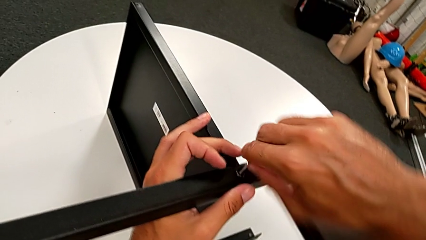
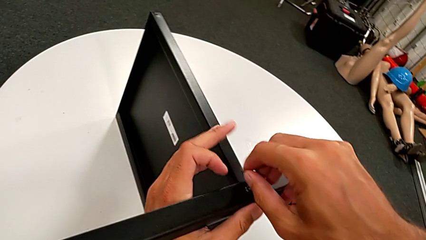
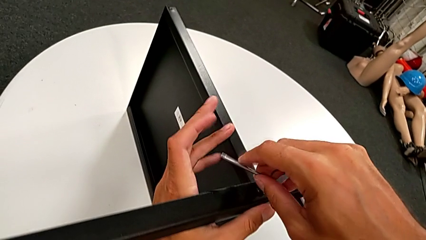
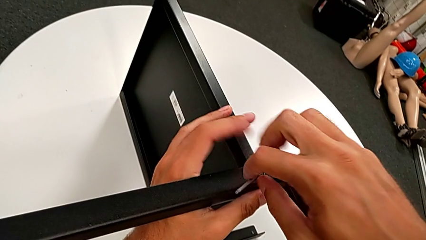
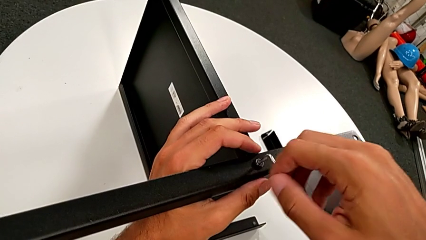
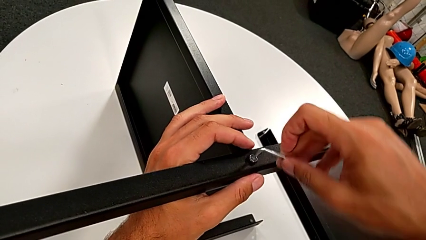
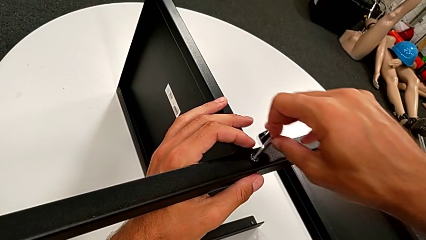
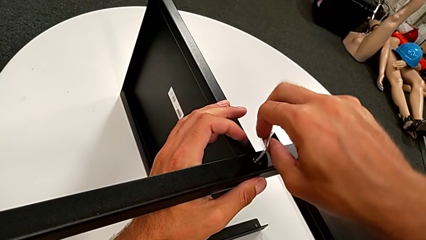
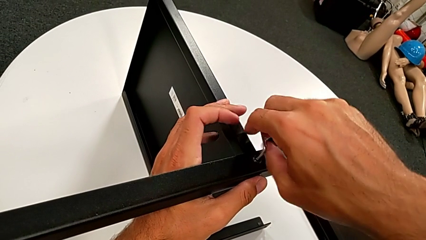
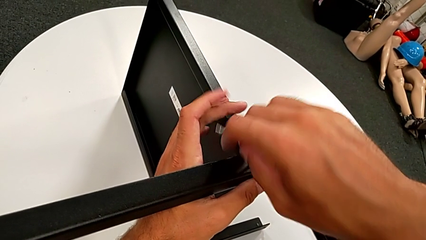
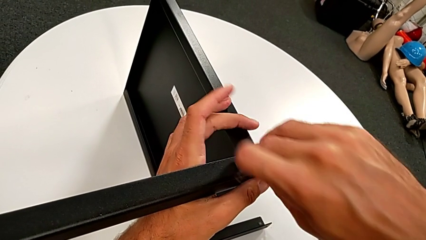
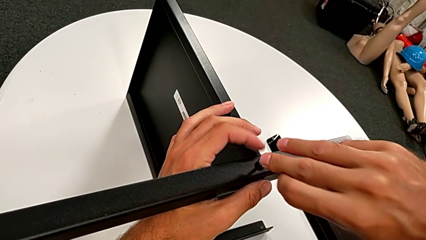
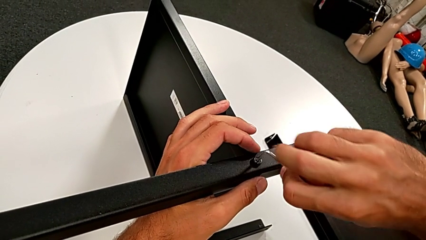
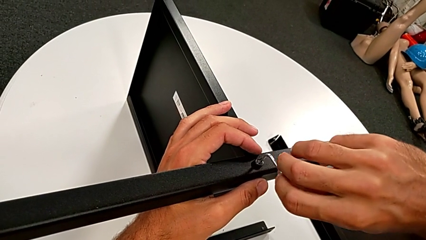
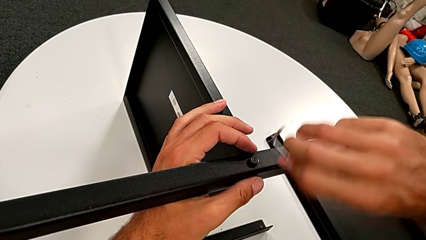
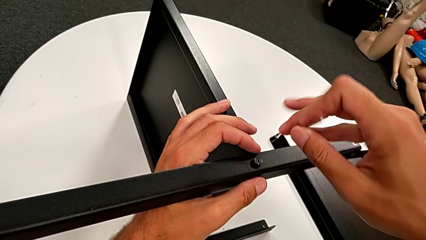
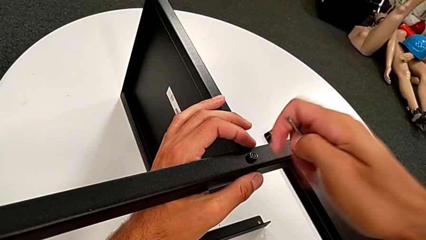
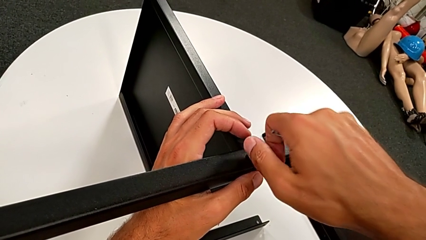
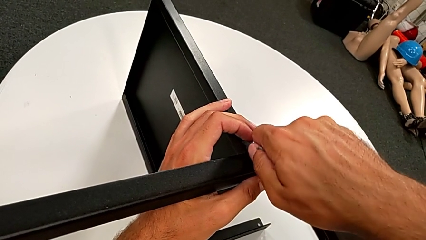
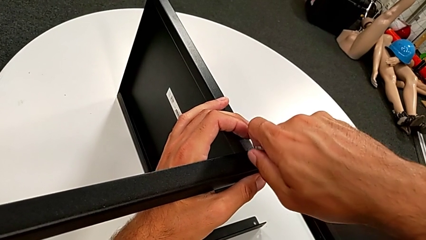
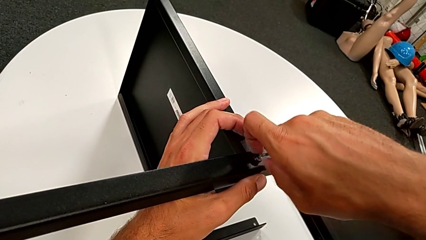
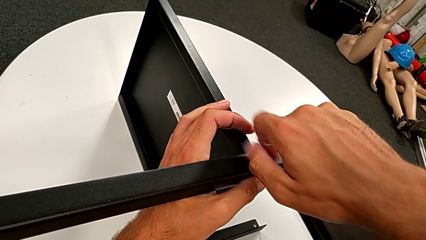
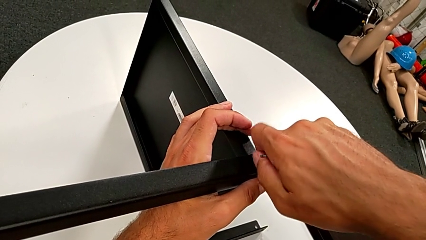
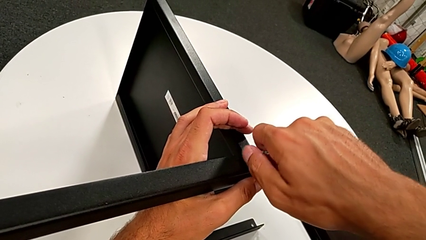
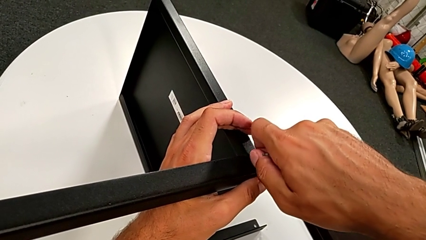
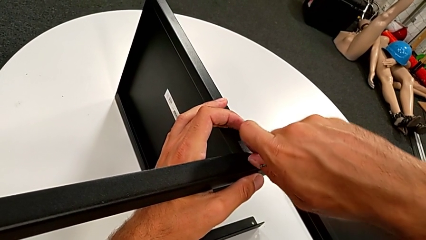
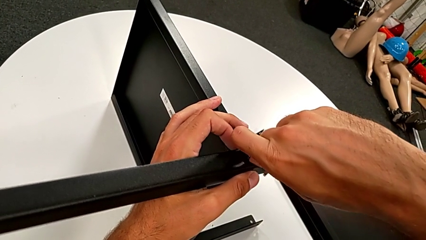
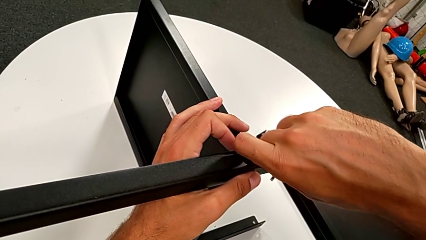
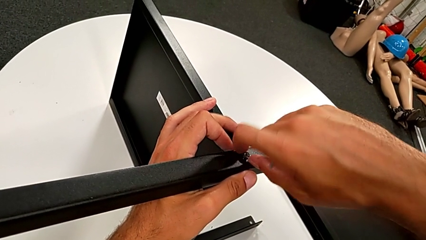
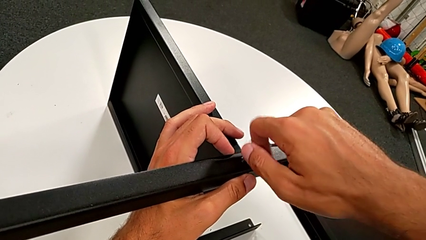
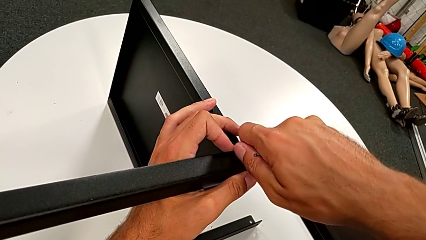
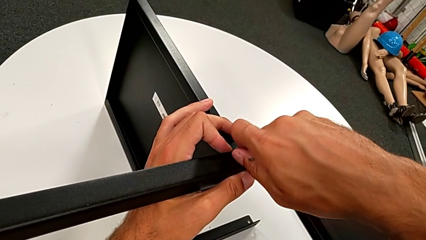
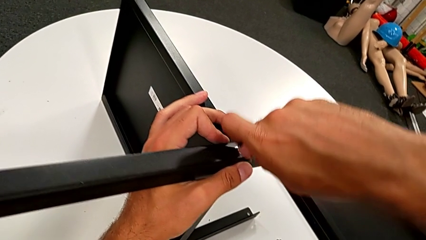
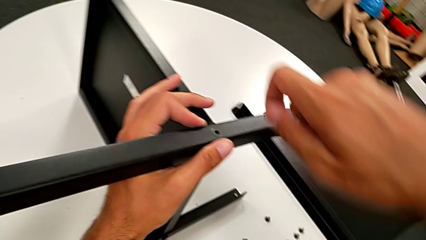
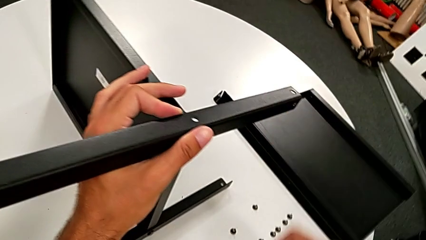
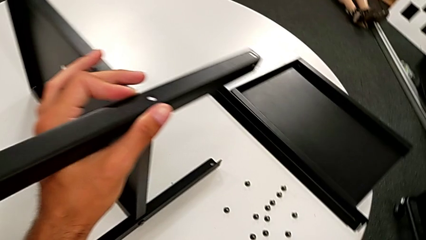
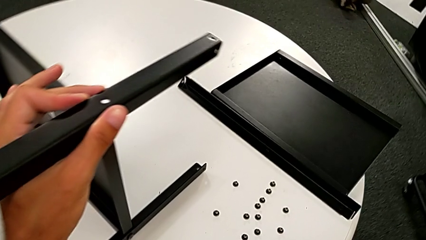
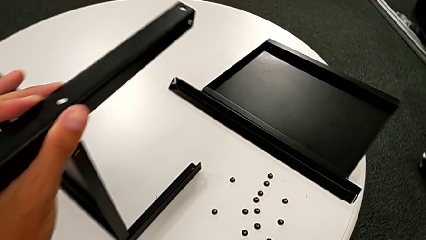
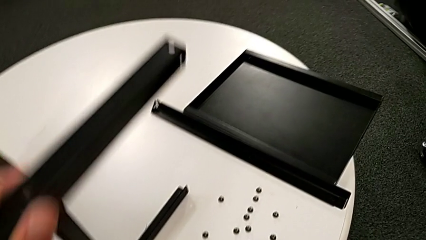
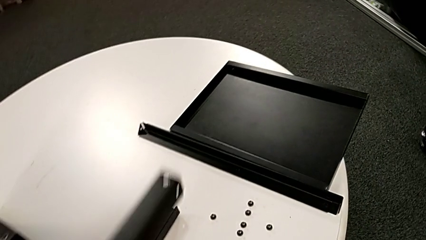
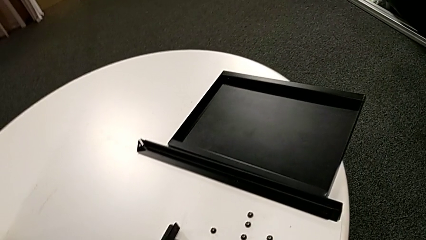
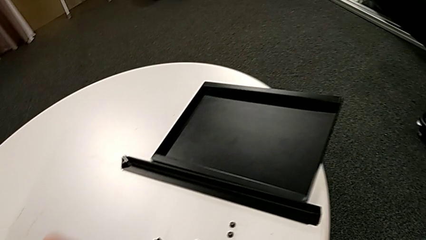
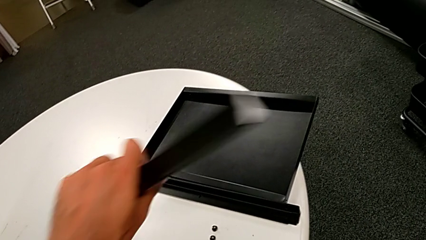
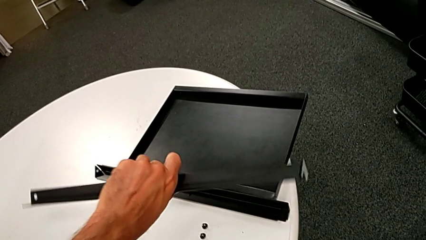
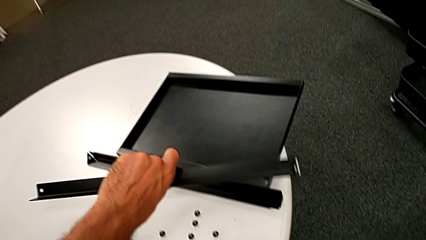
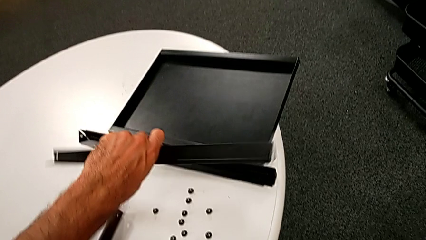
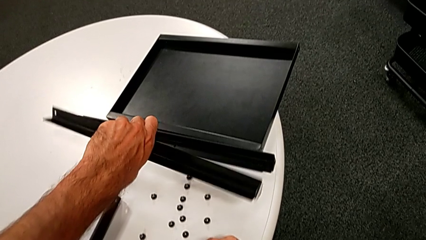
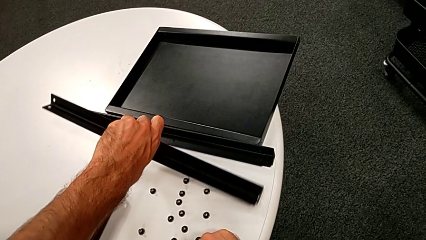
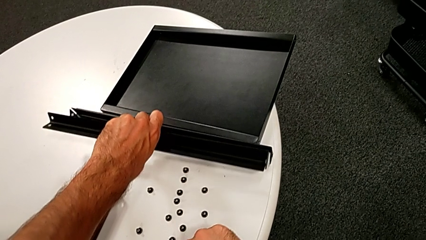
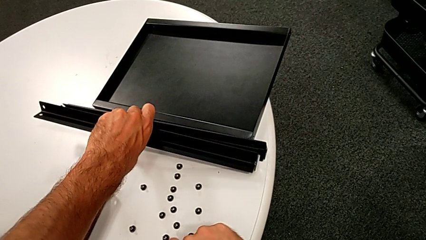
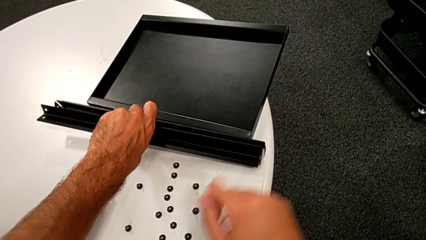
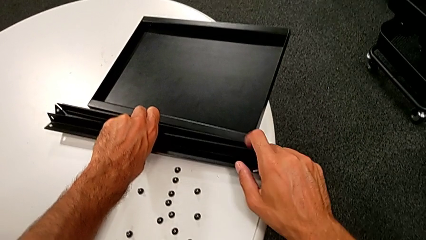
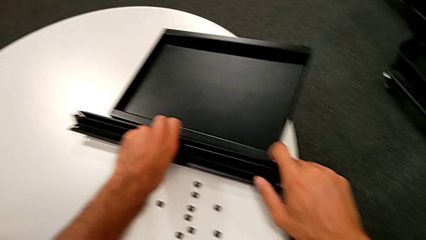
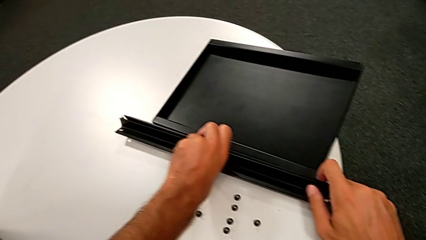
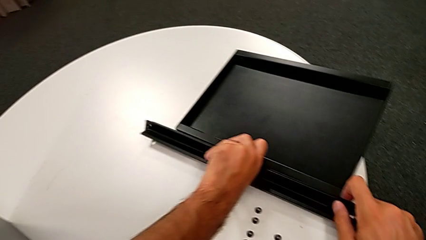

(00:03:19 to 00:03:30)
The camera wearer is disassembling the third leg from the shelf. They unscrew the hex socket head, withdraw the Allen wrench, rotate it, disassemble the hex socket head, place it, disassemble the third leg and place it.

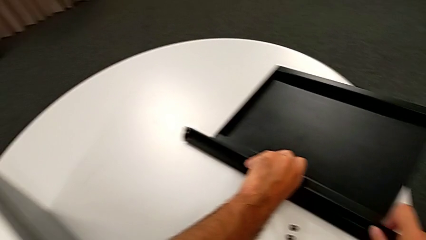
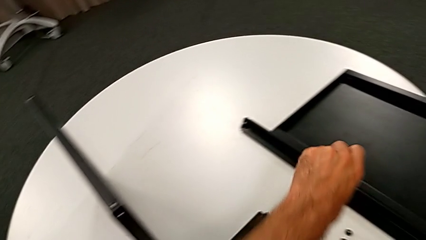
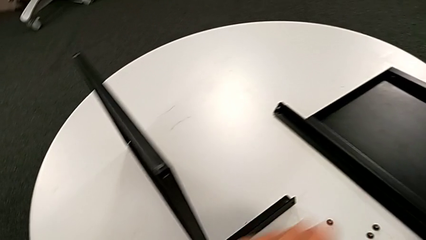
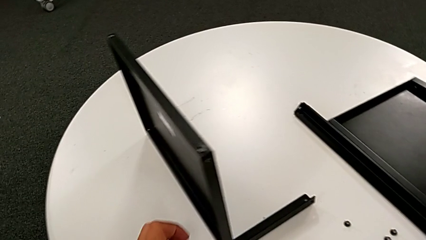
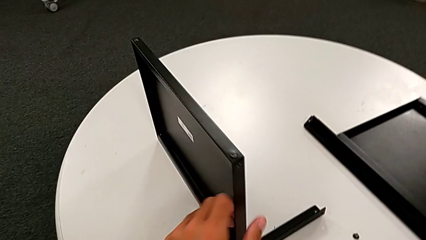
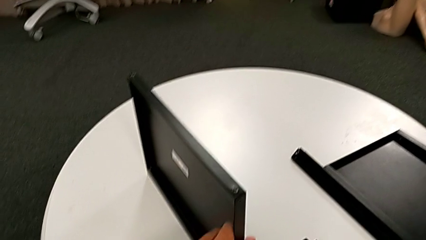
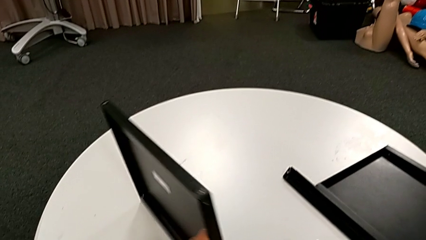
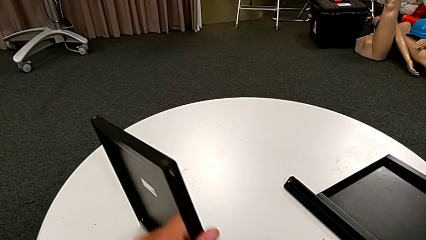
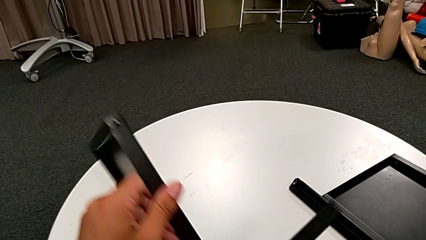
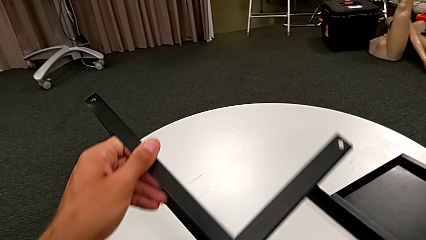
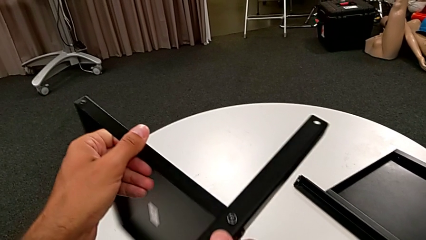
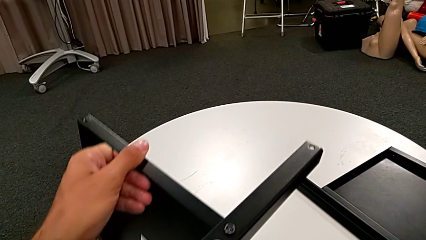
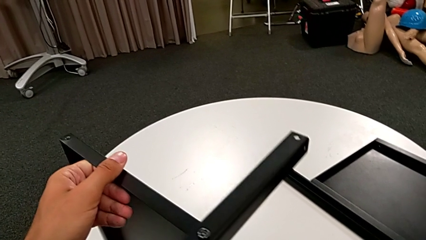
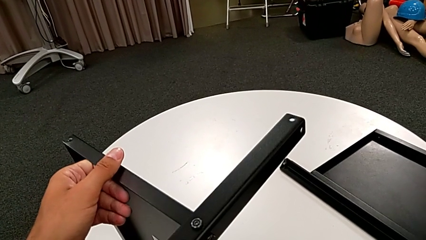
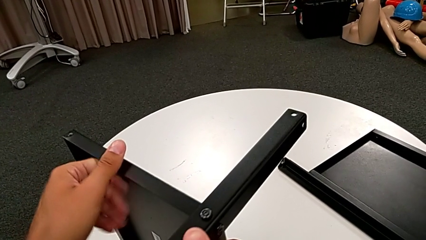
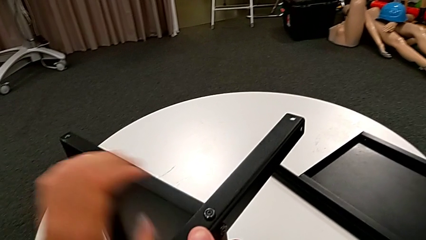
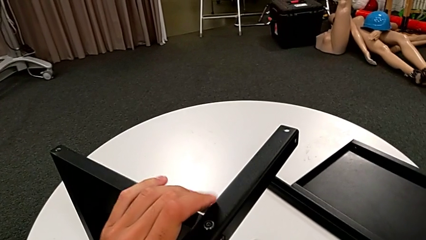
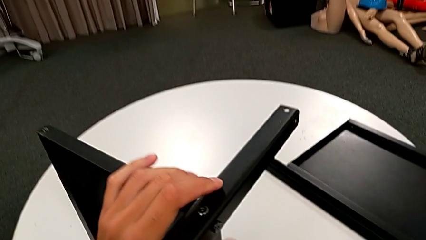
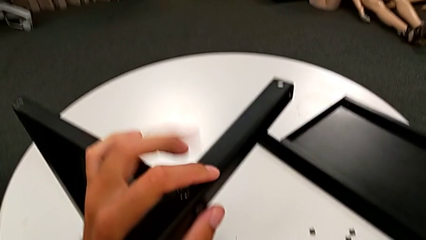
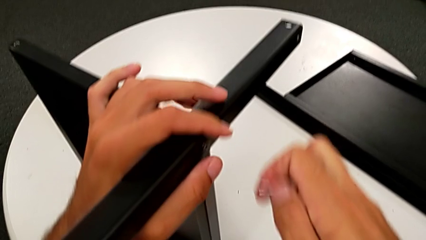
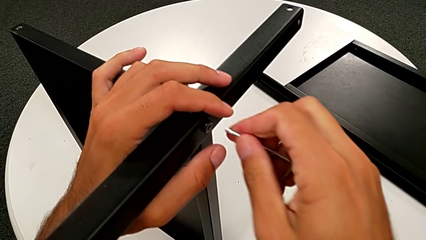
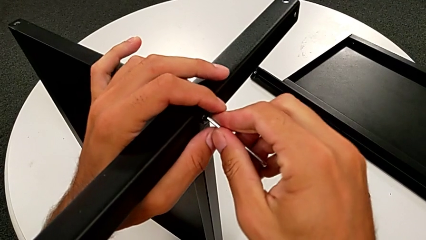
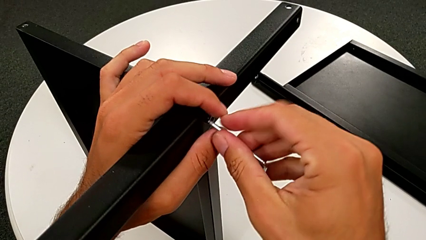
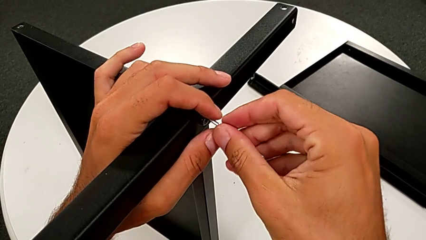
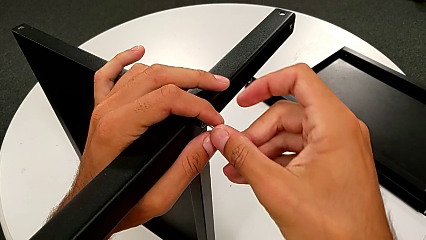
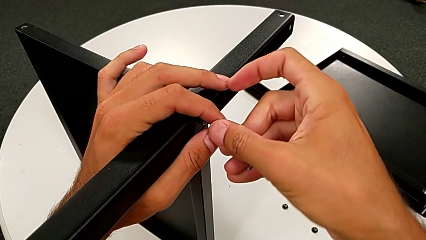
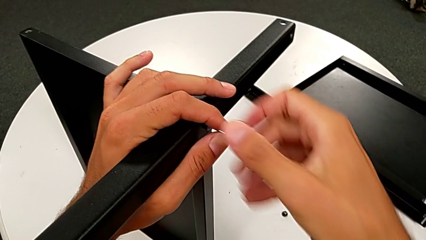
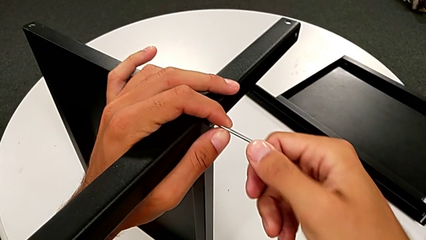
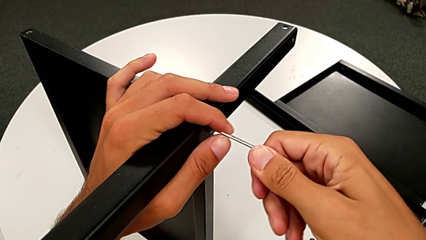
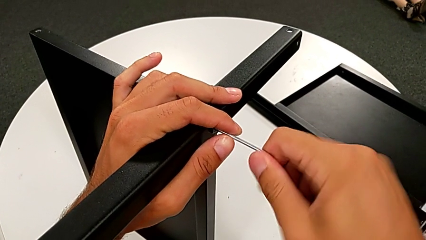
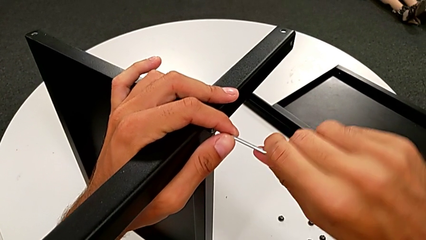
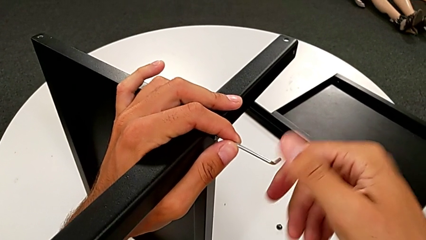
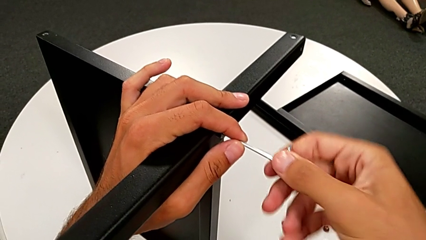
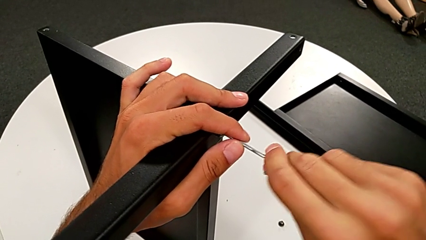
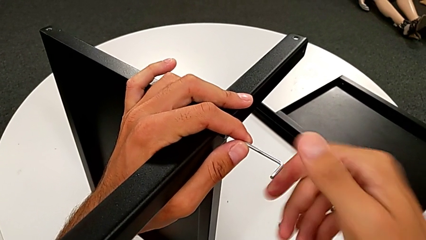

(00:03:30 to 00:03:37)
The camera wearer is disassembling the fourth leg and lower tray from the shelf. They approach the nightstand, rotate it, approach the hex socket head and insert the Allen wrench.
